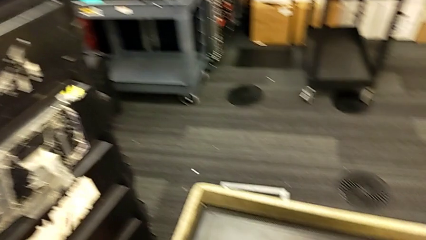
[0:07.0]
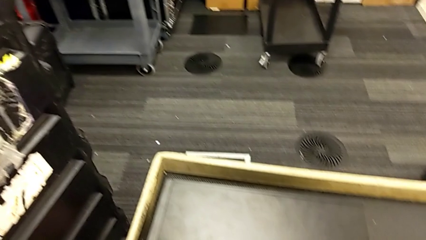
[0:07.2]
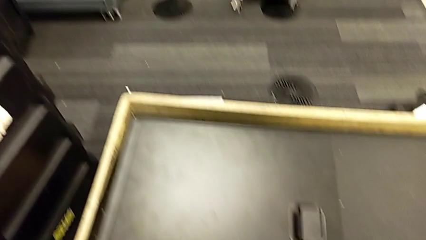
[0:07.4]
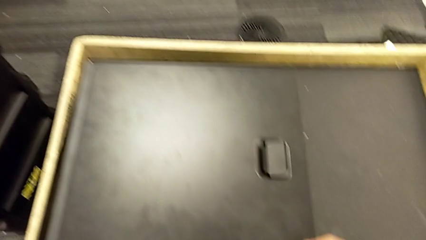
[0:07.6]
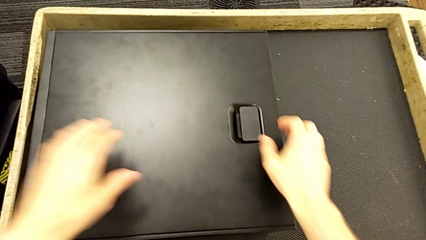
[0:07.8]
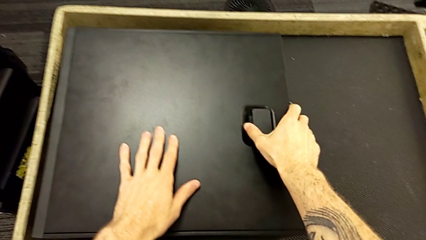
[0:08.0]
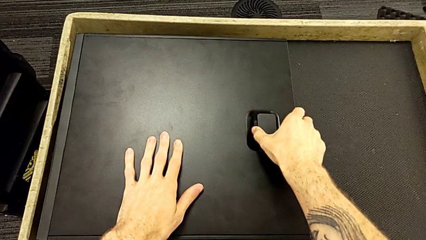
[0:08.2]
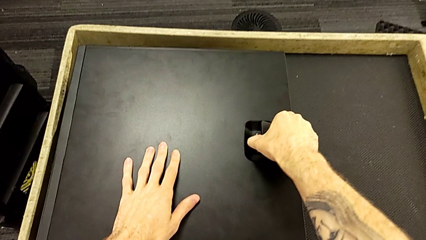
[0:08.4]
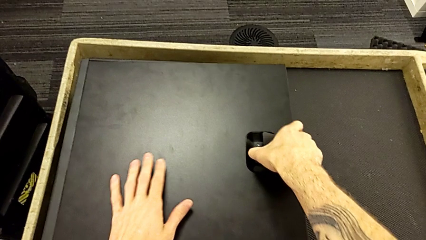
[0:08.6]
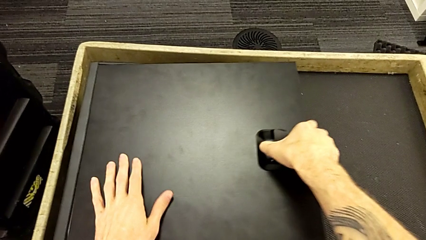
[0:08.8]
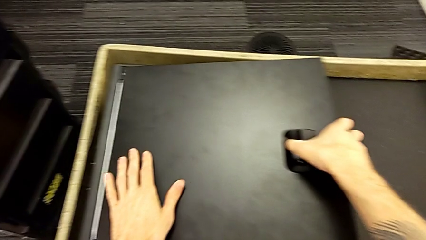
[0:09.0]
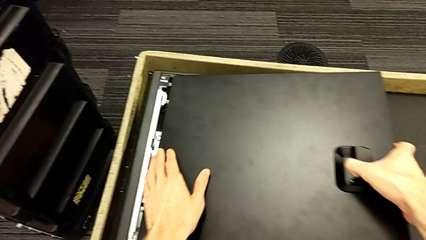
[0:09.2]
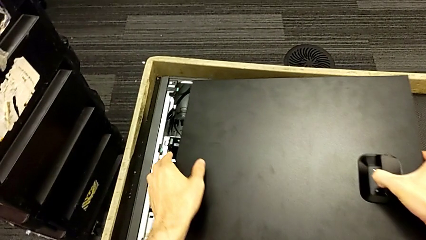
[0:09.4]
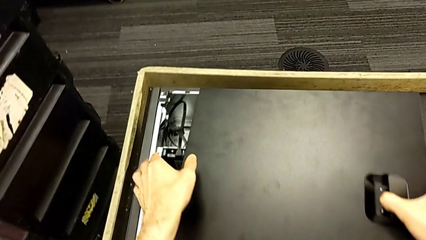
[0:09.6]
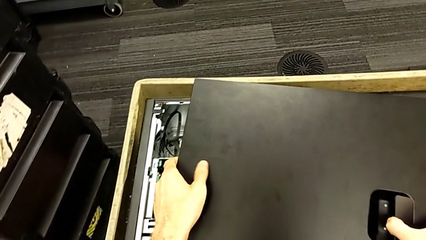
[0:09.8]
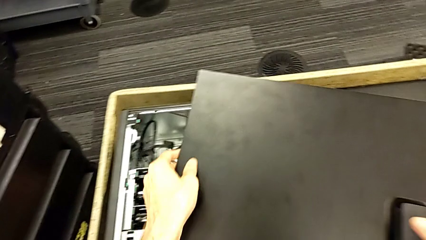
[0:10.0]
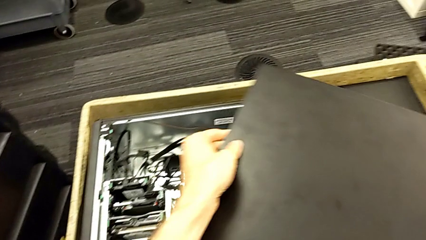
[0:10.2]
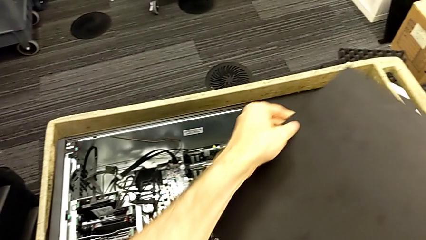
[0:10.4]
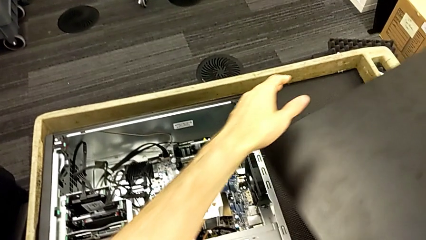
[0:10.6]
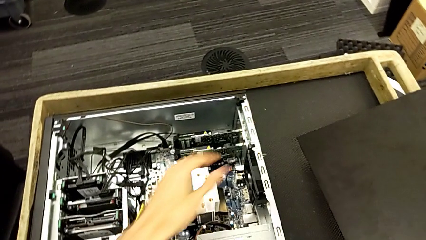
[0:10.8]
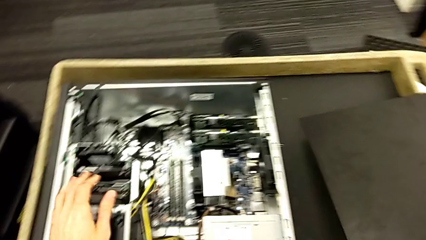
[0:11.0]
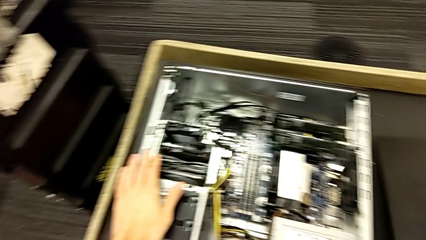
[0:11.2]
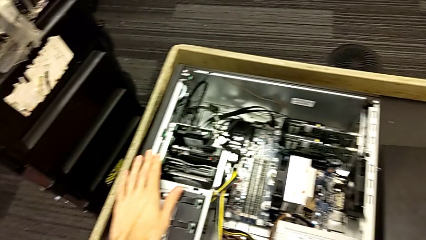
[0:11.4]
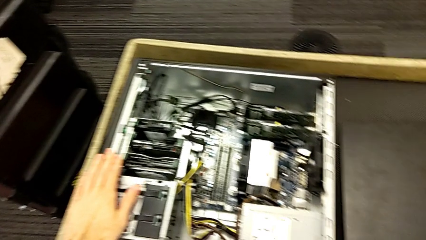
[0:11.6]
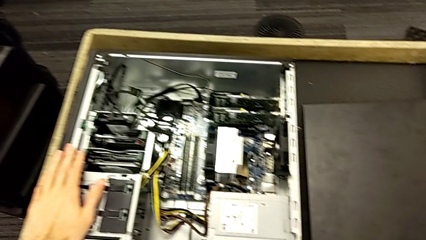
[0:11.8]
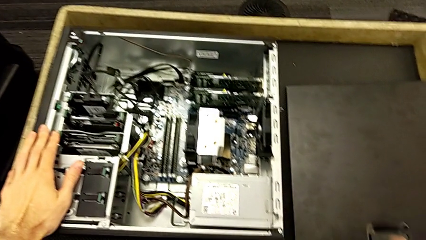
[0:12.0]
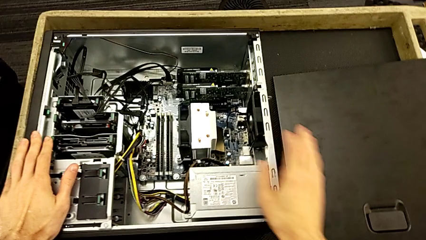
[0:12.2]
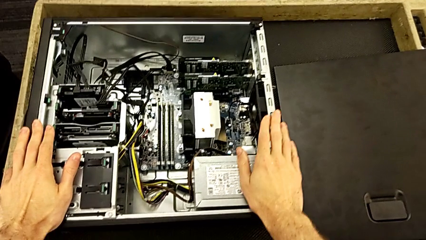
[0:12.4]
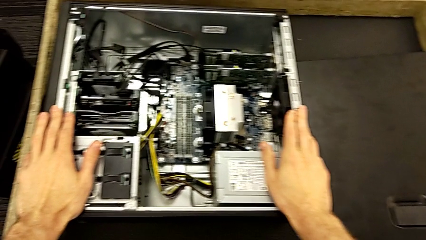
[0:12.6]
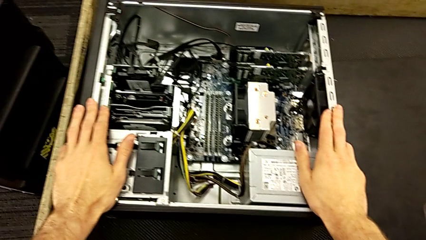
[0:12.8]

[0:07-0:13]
The camera wearer opens the computer tower's cover. They grab the computer tower, lift the cover and place it.

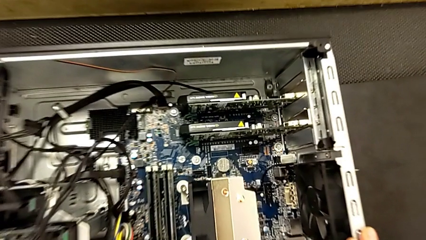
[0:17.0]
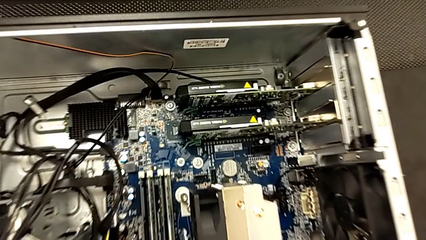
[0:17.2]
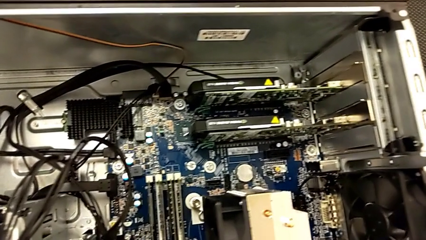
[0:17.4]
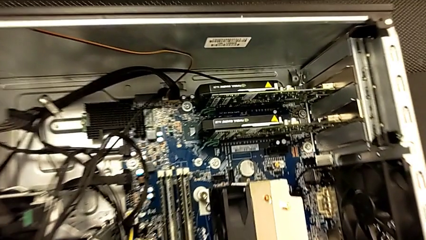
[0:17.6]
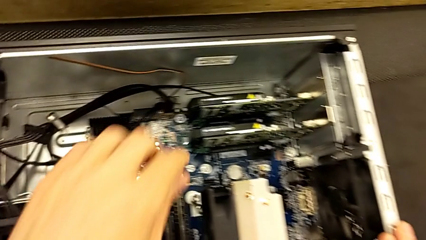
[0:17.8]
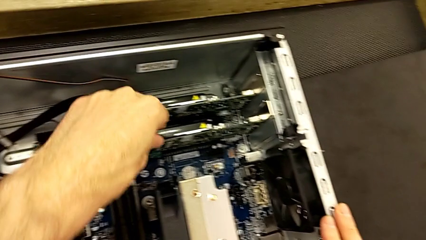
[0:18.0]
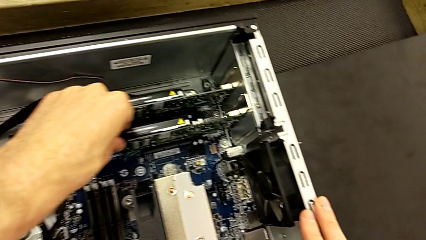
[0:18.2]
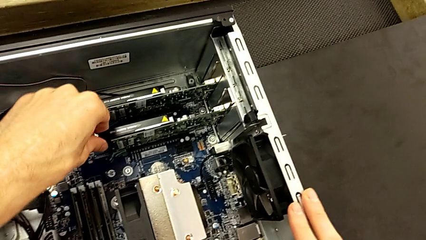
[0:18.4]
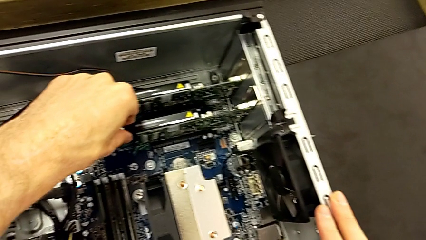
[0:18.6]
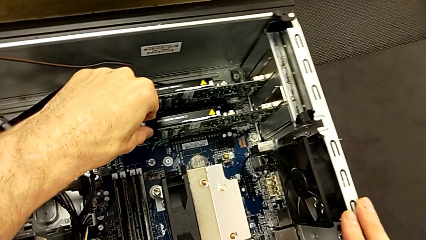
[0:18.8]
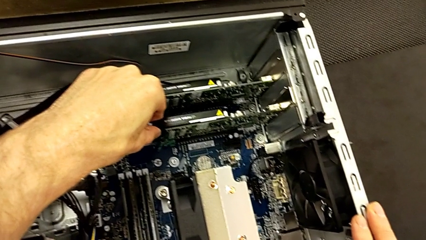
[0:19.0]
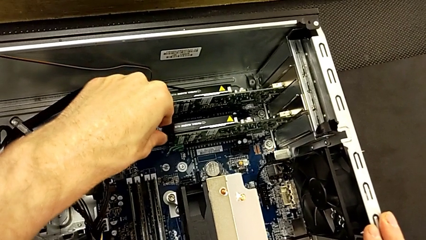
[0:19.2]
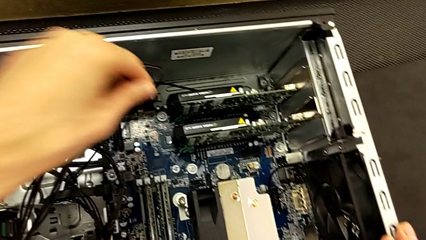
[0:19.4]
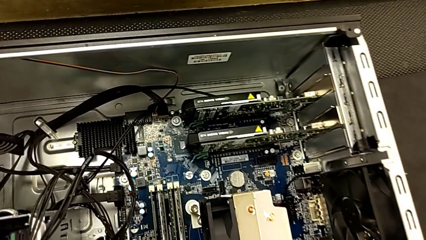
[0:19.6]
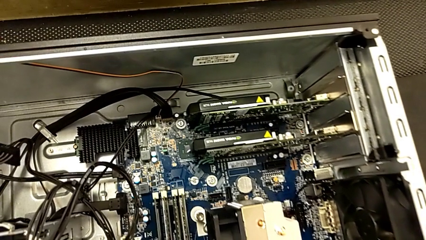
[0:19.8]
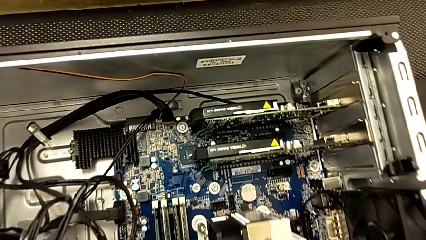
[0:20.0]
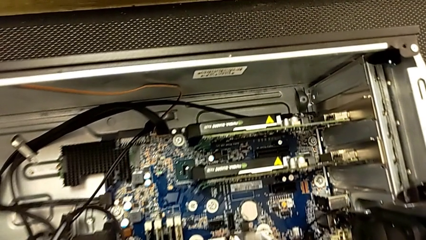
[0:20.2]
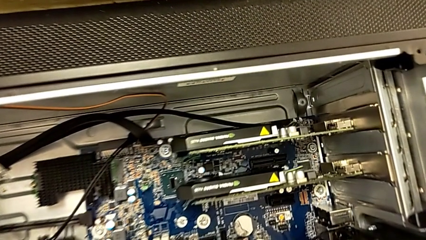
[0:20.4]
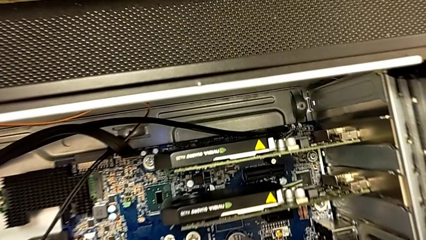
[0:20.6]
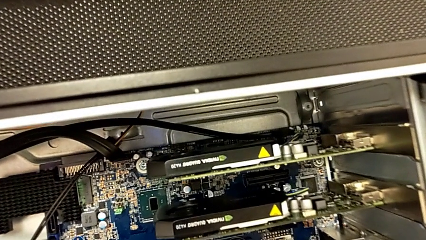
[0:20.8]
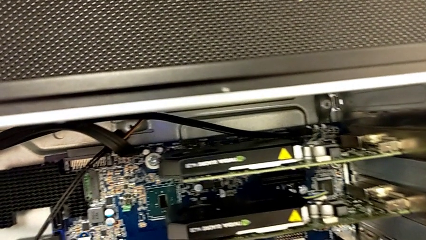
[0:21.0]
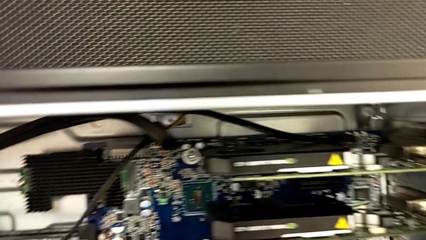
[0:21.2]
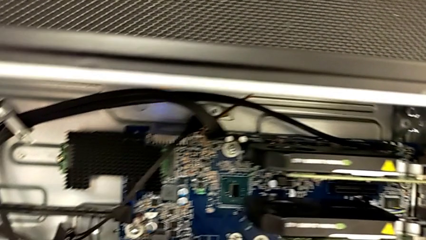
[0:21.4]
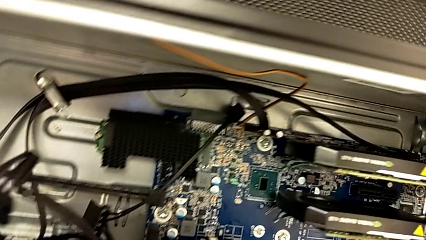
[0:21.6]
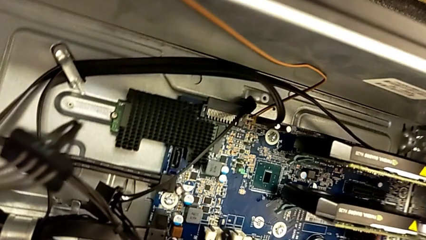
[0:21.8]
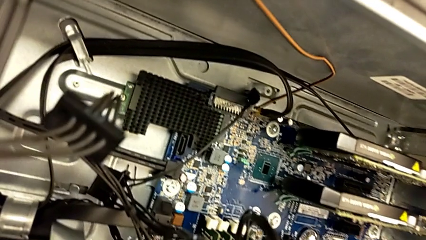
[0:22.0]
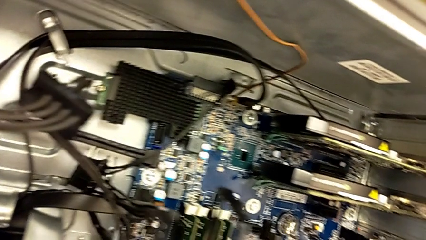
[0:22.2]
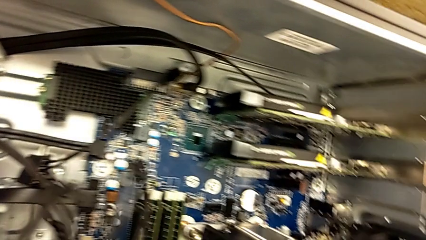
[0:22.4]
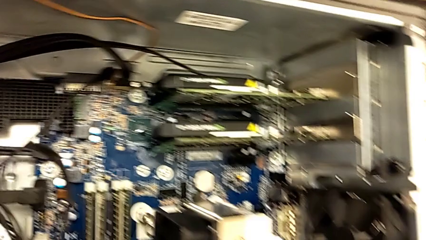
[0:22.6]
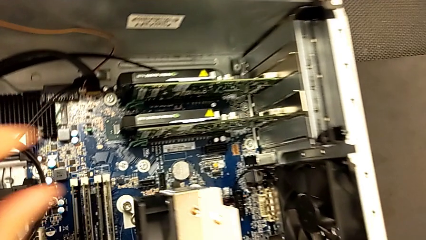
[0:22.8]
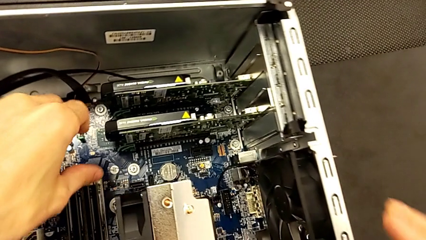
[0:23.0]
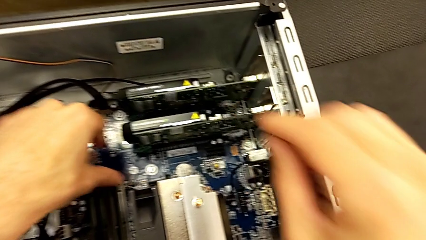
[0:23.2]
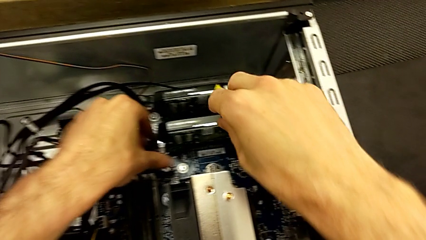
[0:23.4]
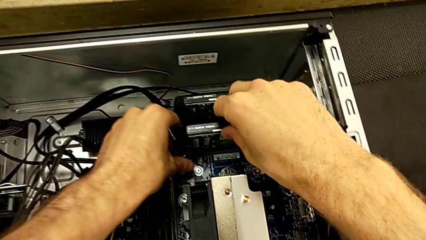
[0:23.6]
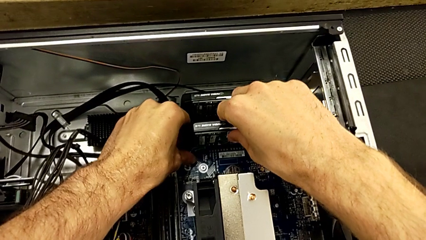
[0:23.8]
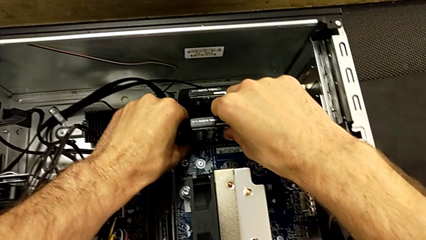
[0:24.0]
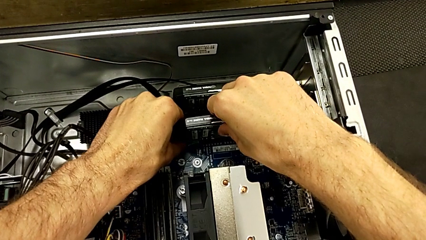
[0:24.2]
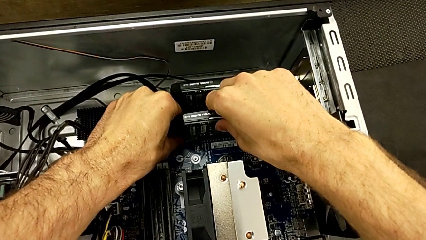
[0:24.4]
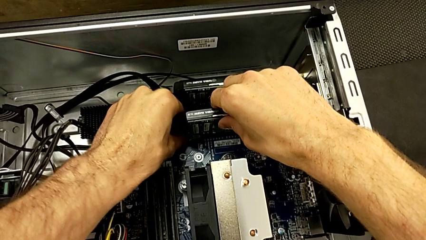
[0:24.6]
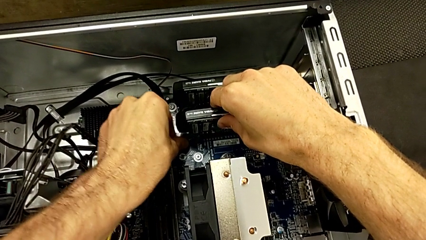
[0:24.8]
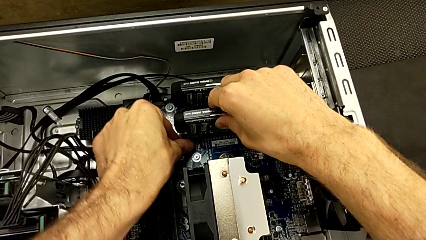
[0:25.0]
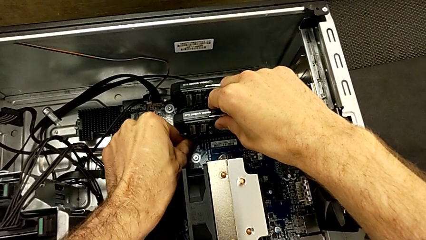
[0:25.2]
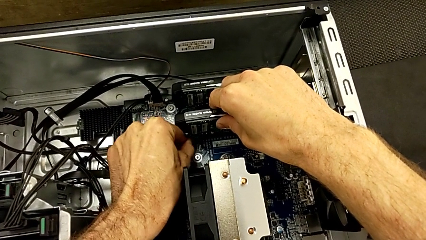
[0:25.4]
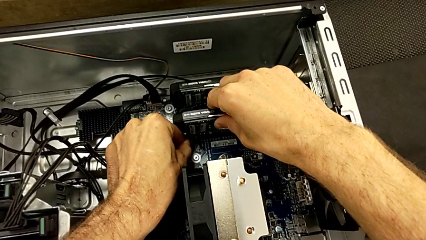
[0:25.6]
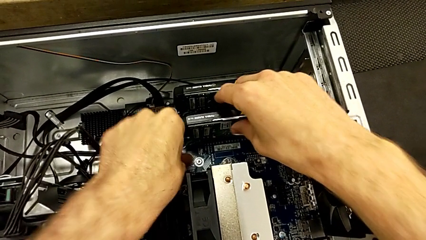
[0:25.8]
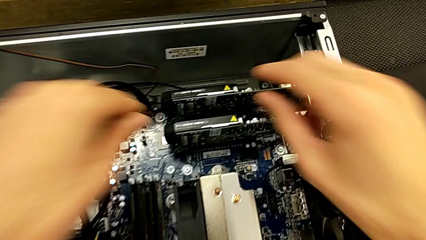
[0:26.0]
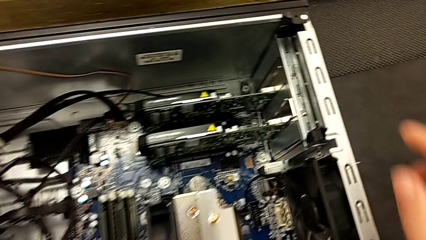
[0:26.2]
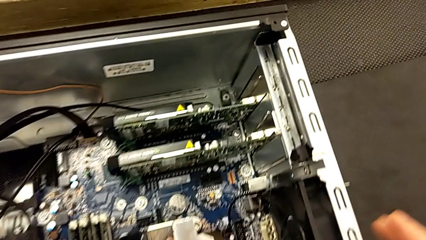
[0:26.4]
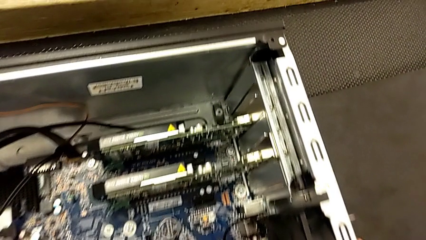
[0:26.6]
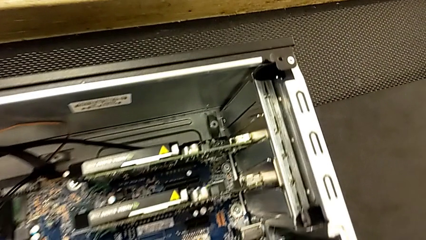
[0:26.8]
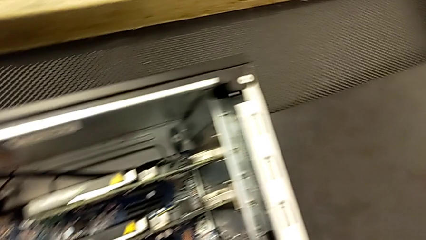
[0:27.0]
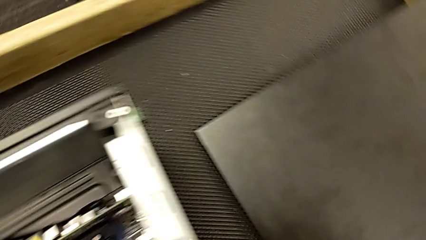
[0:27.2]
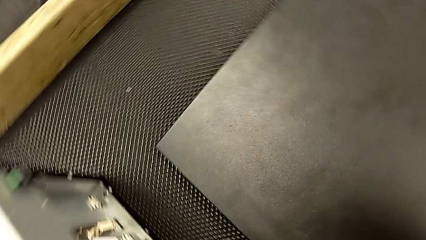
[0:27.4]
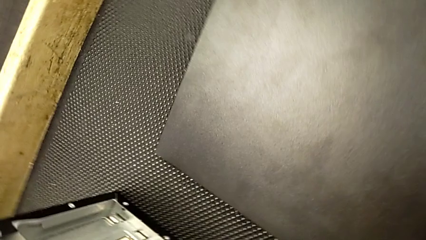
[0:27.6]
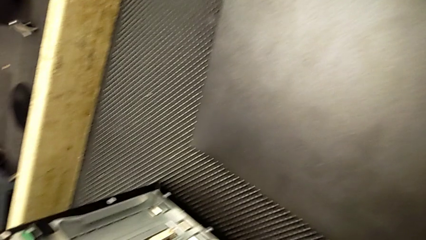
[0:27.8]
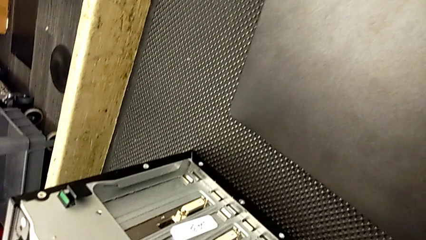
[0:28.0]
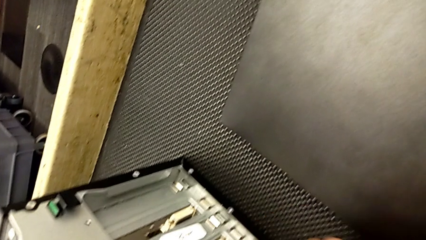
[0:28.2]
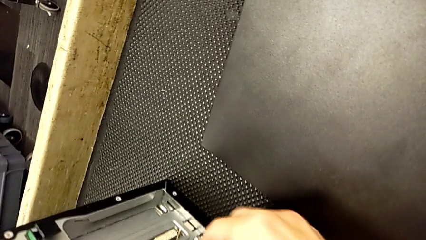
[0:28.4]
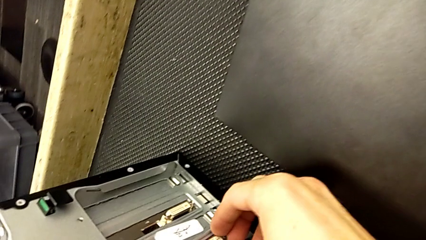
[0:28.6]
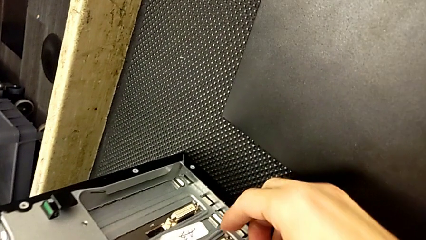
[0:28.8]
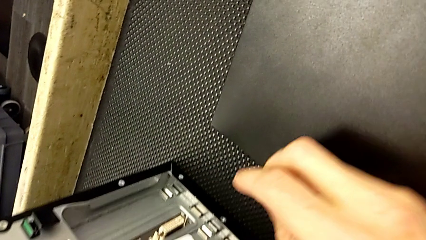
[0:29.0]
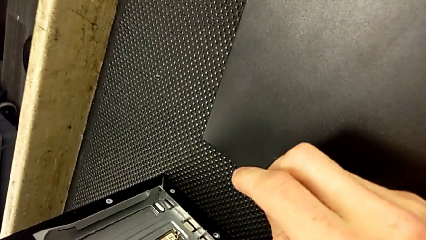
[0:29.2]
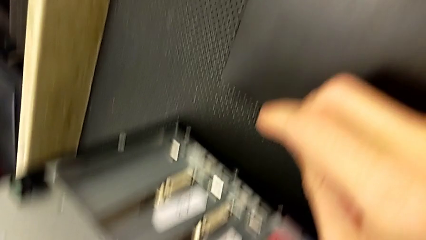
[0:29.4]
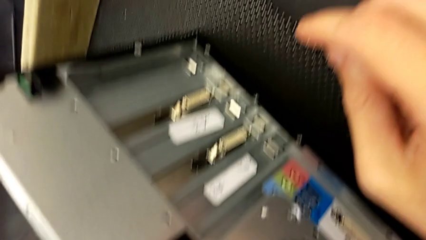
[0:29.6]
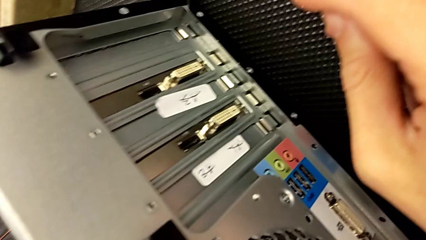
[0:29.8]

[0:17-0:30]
The camera wearer is removing the first graphic card. They grab the graphic card twice.
